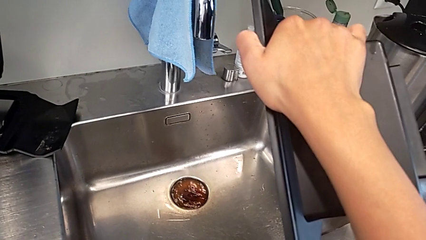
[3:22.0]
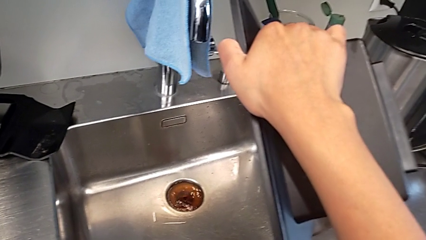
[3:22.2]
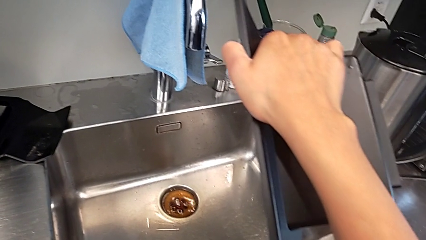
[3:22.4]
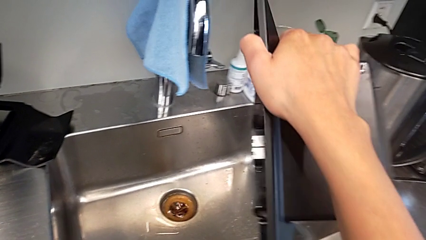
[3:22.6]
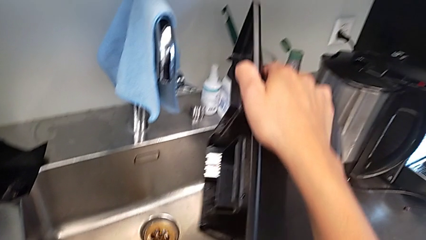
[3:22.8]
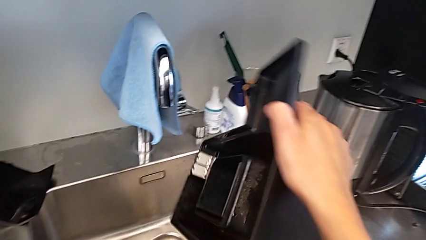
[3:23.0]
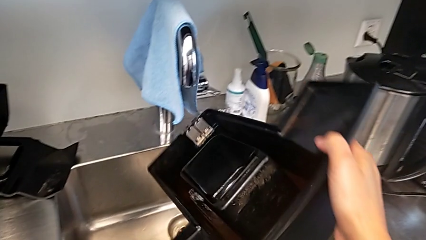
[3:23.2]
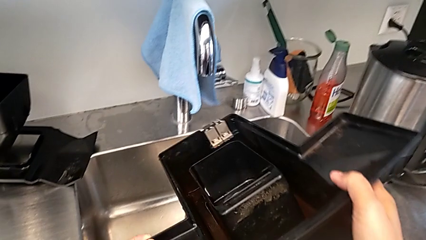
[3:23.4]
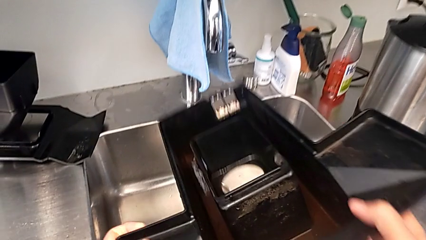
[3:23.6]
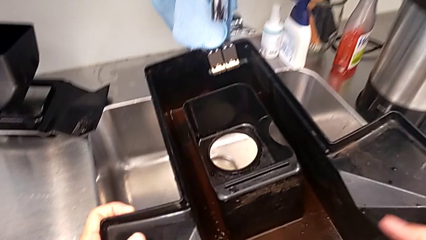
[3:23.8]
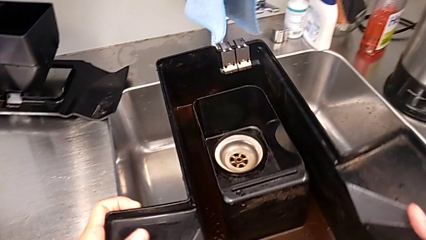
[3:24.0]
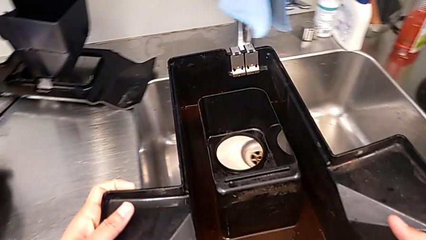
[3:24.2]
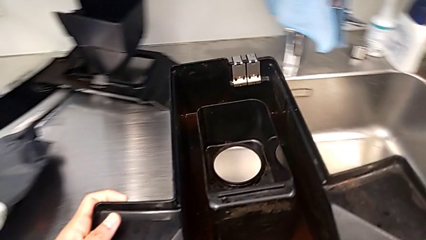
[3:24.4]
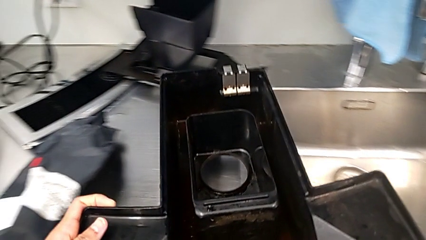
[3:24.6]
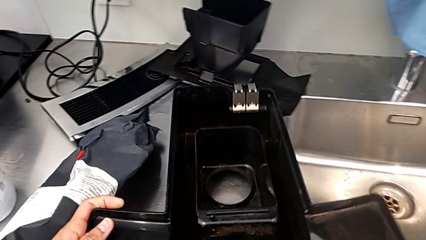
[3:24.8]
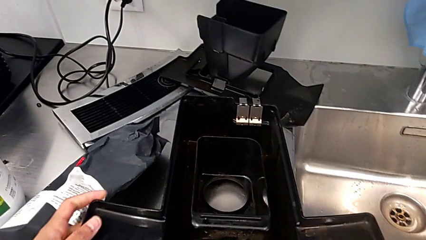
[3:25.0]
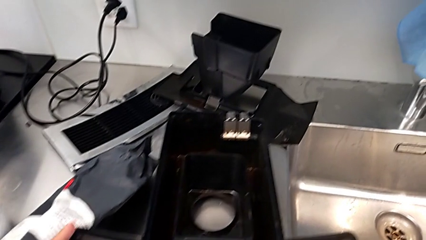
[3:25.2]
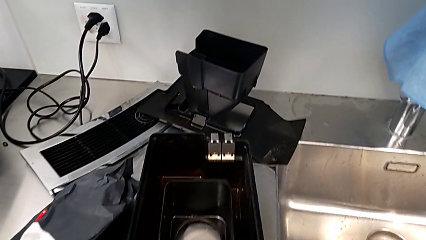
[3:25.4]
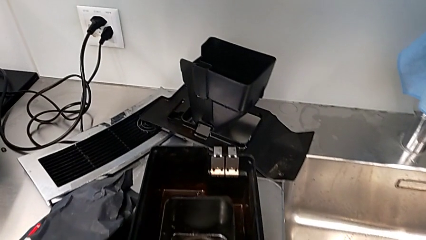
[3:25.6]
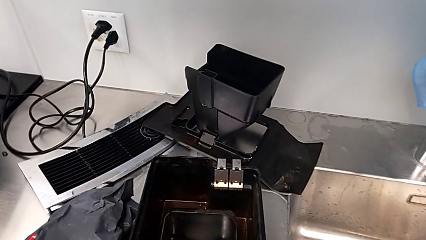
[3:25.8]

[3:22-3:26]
The camera wearer is emptying the drip tray of the espresso machine. They rotate the drip tray and place it.

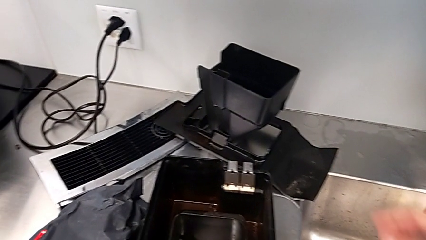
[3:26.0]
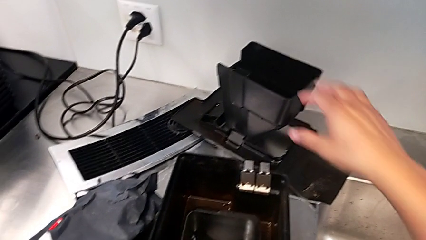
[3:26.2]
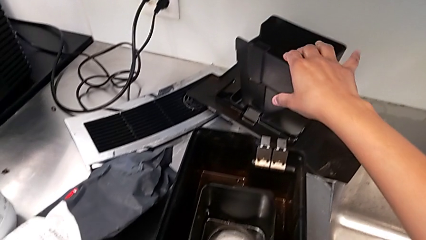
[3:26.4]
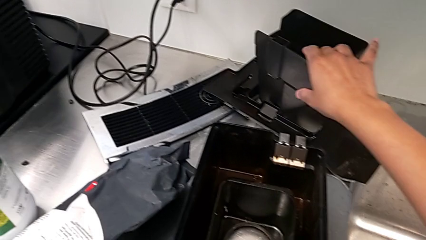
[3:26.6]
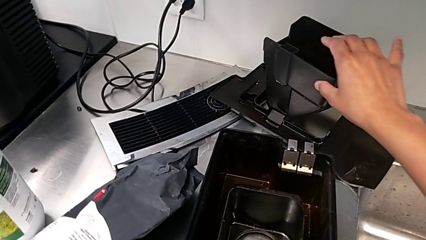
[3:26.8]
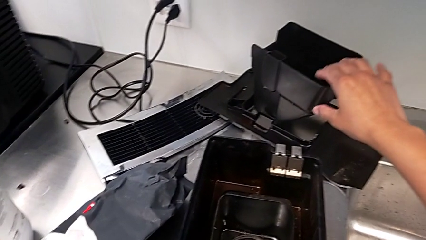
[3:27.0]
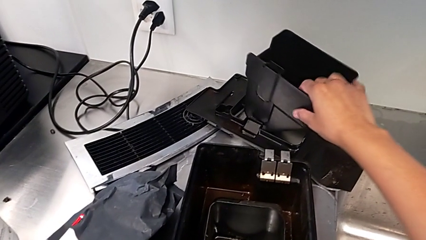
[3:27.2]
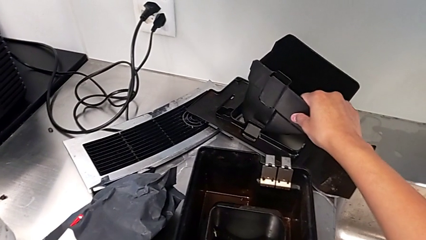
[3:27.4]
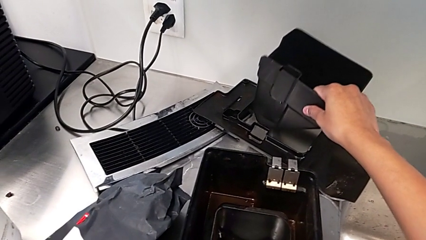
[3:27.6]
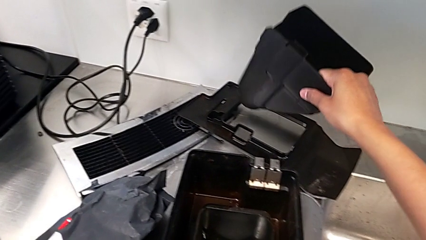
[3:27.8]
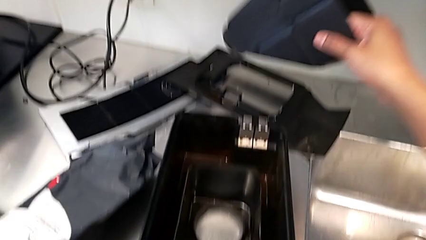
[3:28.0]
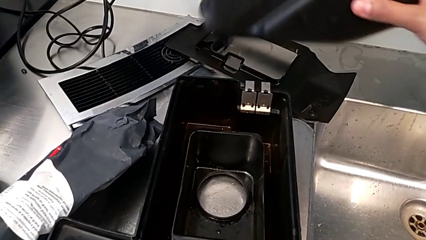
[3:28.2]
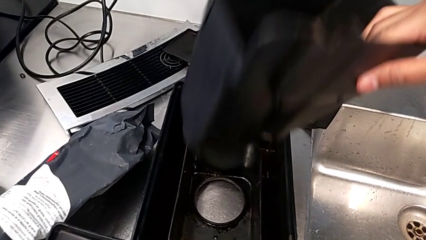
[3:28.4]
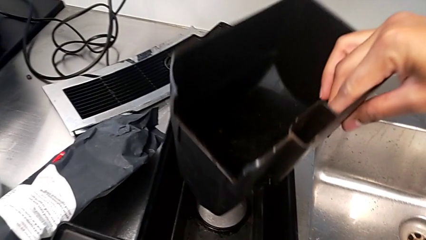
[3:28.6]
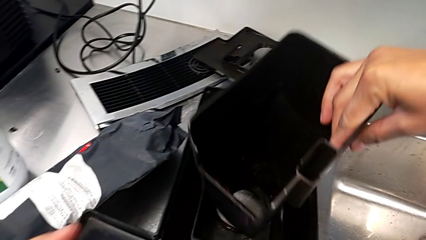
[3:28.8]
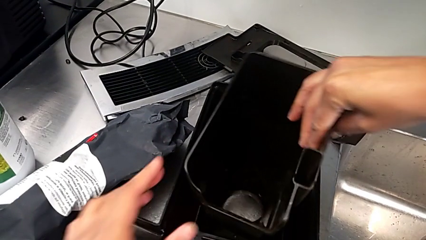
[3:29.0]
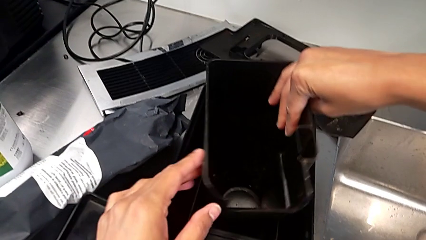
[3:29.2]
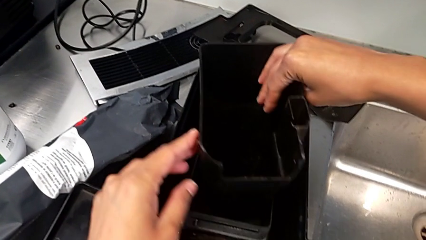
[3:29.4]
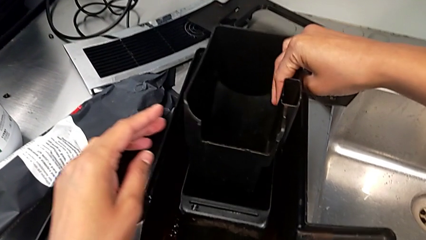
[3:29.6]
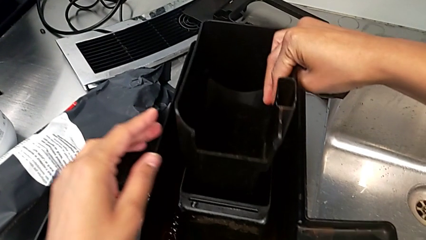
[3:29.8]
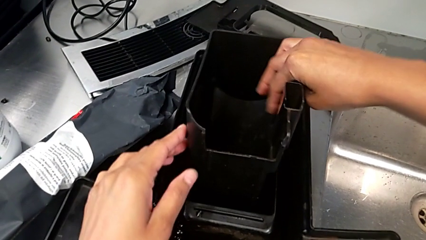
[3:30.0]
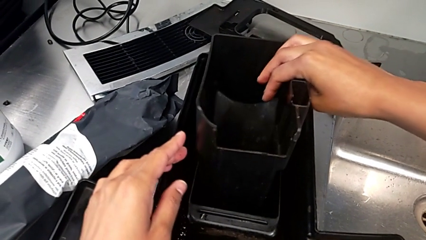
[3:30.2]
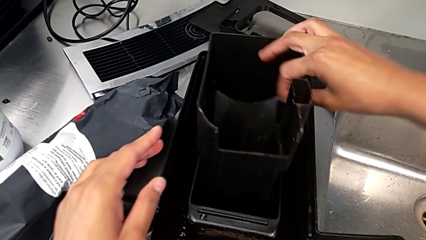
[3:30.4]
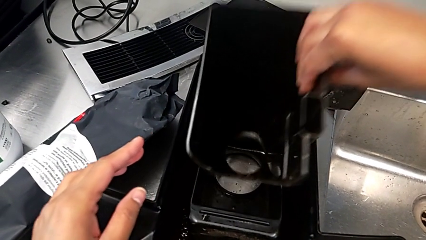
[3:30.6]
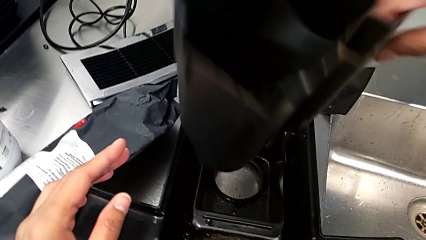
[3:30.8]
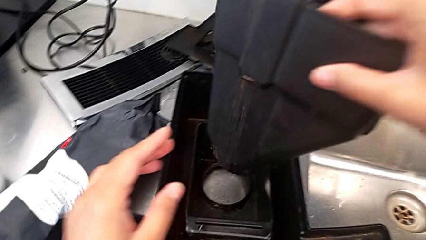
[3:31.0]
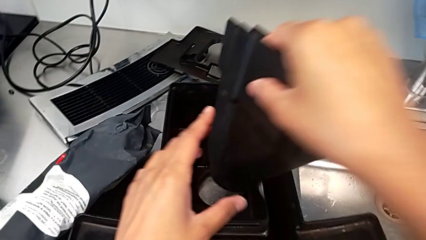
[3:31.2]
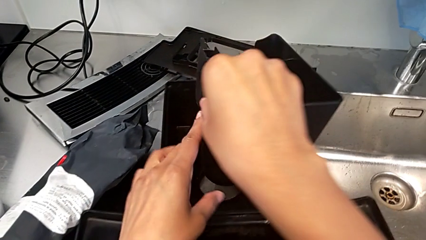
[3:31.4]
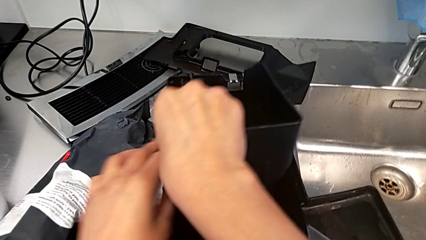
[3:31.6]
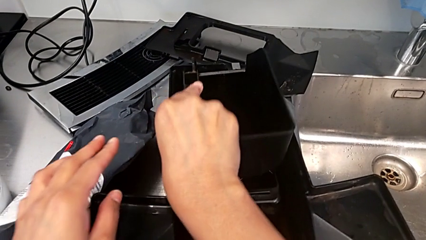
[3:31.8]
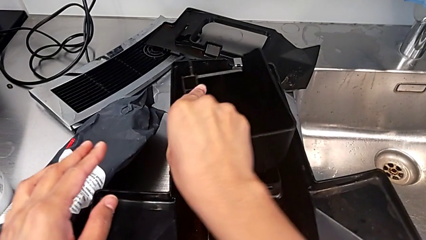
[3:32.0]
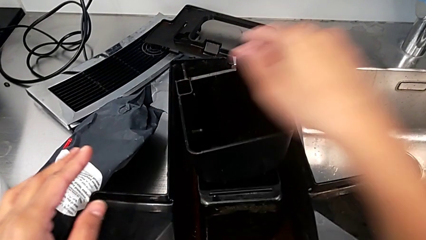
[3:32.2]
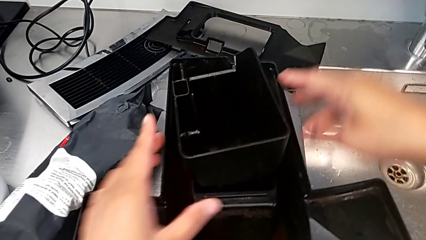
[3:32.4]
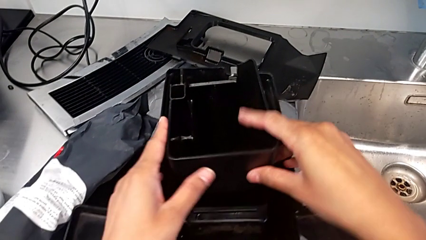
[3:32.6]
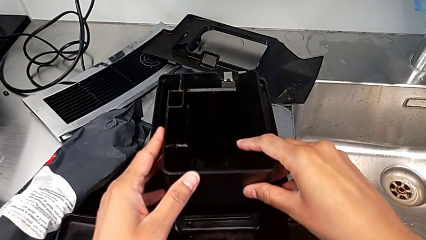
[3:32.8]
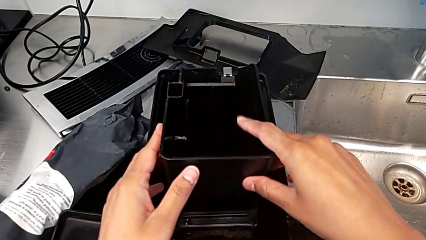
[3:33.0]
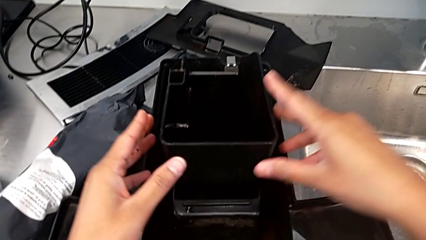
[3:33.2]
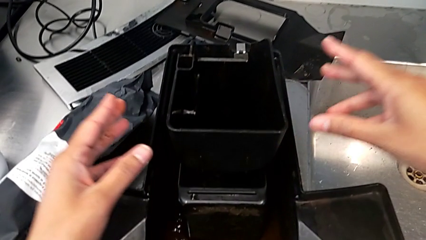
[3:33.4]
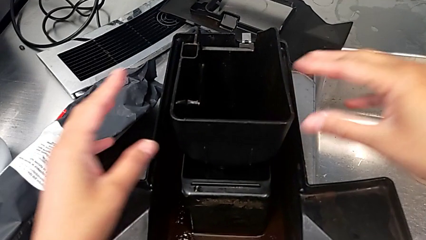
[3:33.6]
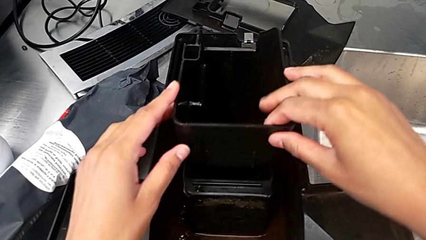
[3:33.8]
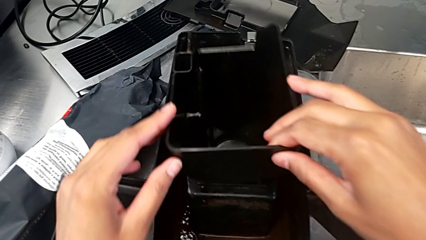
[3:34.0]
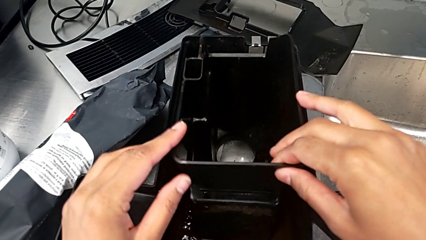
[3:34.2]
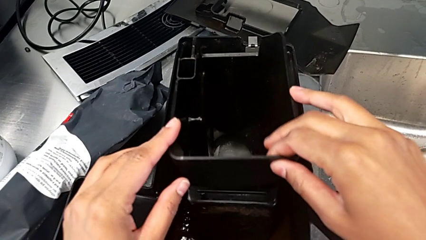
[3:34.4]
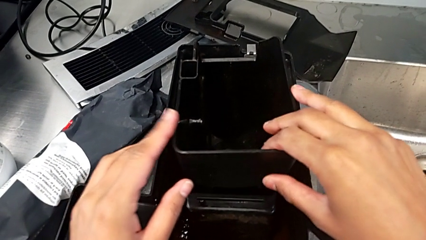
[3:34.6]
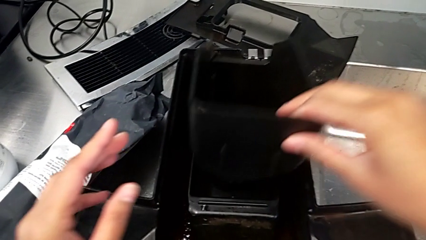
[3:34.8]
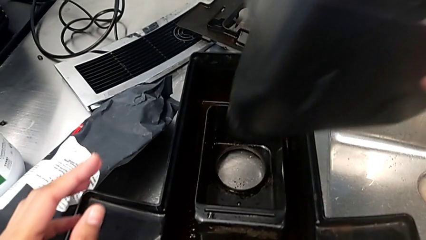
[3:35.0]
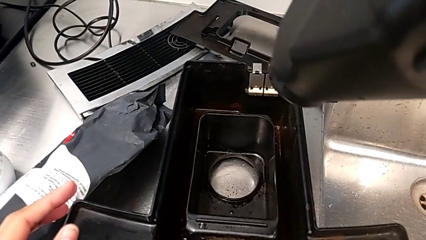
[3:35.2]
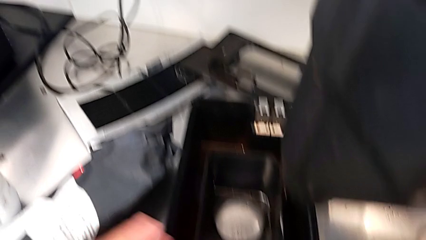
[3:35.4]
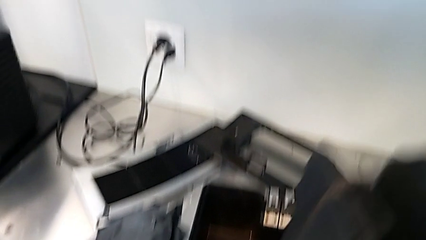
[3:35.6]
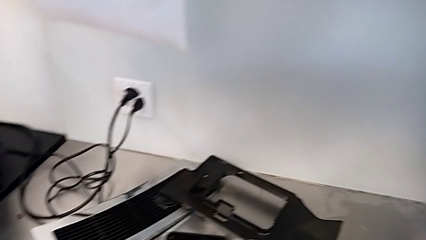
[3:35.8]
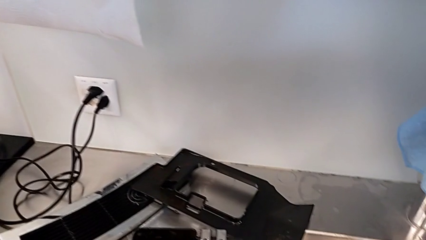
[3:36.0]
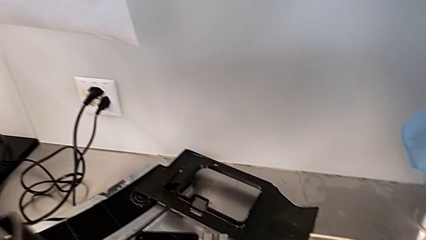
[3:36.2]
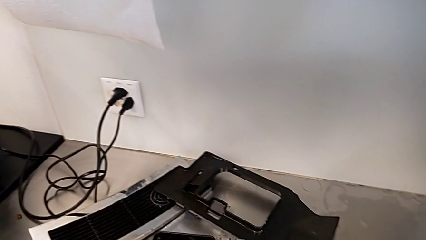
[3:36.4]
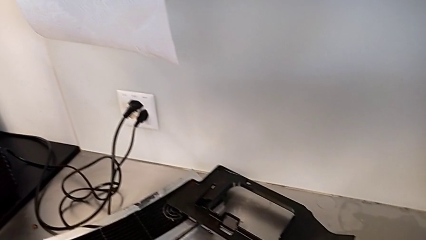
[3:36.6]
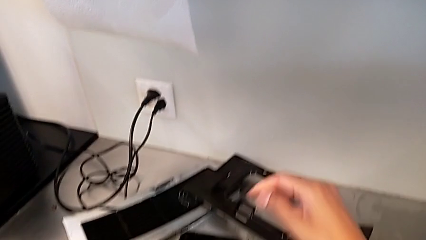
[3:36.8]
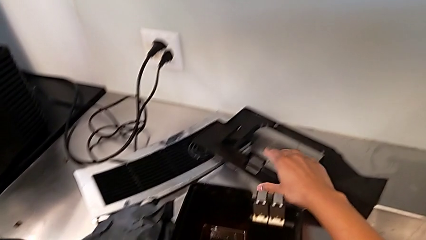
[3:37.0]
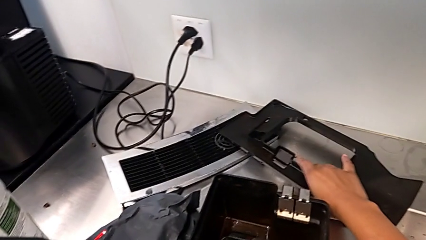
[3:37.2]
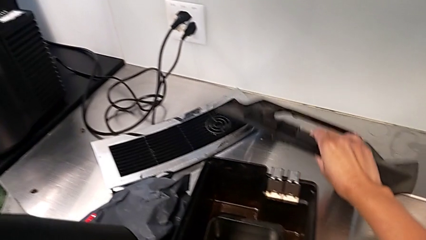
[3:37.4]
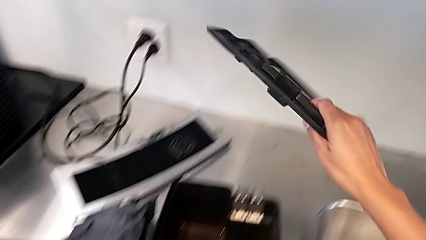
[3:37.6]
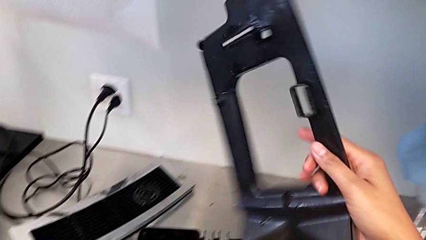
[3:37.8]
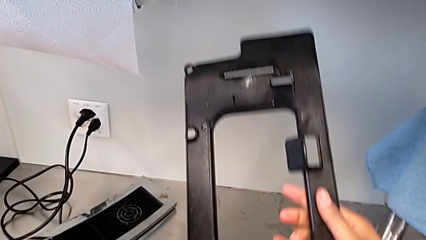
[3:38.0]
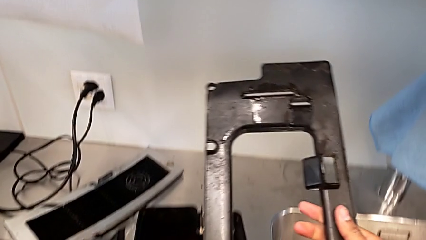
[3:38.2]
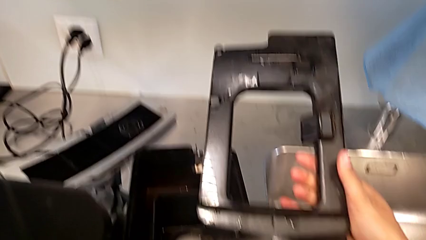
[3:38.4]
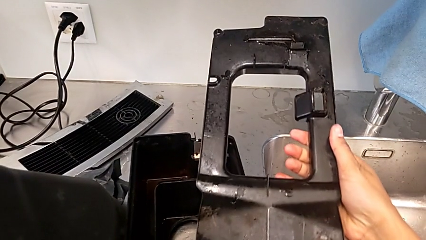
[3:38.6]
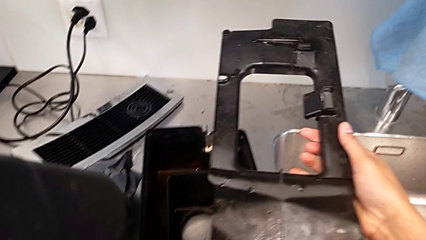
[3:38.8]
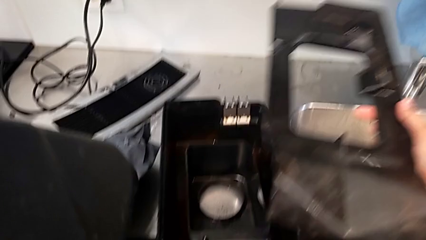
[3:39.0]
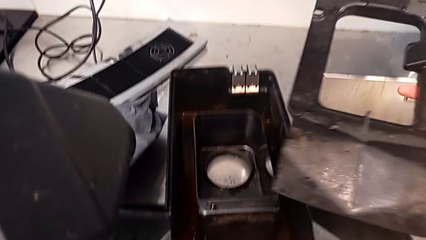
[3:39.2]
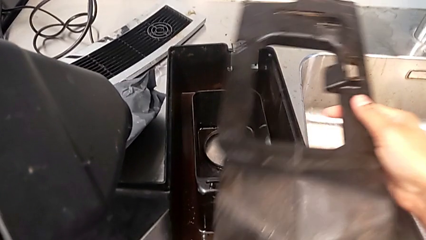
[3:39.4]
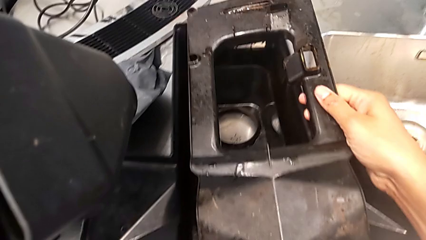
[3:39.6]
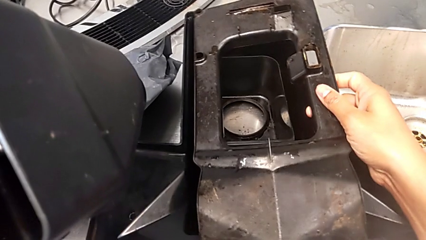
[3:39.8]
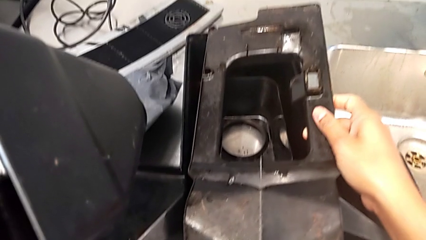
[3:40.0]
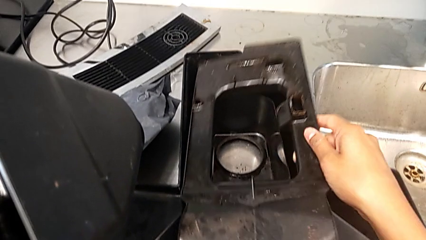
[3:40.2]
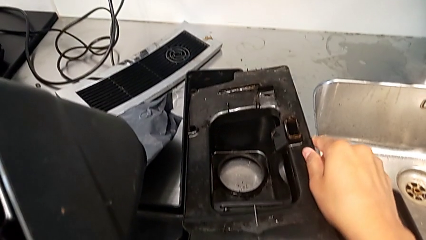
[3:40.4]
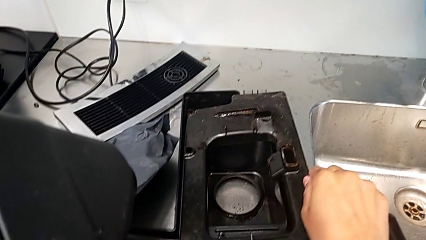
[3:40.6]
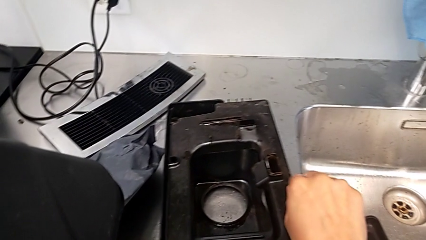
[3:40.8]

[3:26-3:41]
The camera wearer is validating the parts of the drip tray for assembly. They grab the drip tray, wrongly place it, rotate it and wrongly align it. They grab the rectangular drip tray and lift it.
